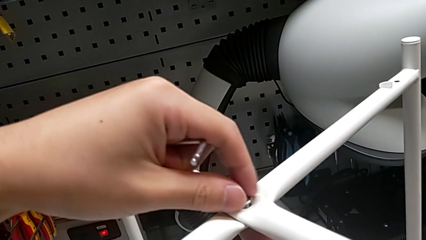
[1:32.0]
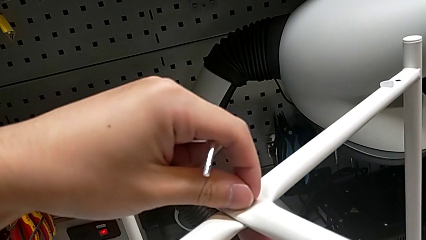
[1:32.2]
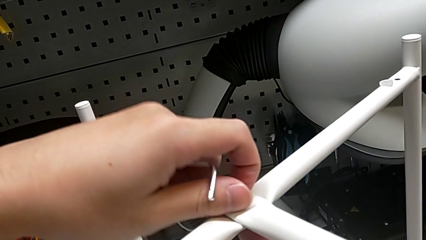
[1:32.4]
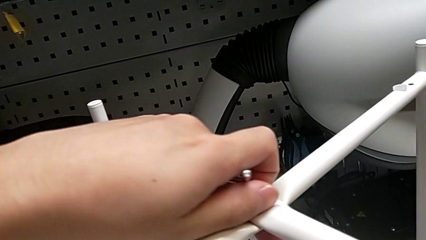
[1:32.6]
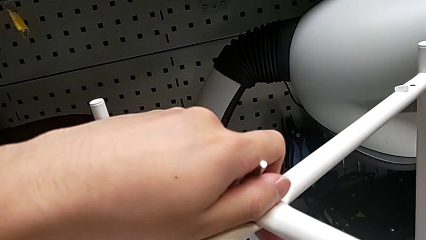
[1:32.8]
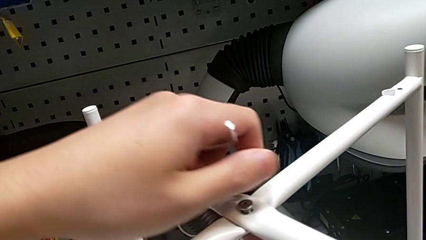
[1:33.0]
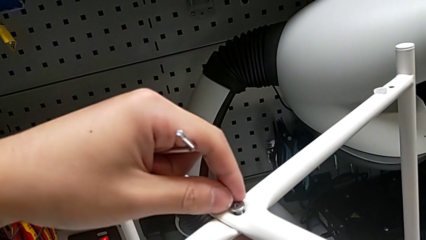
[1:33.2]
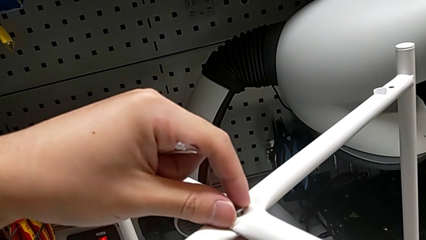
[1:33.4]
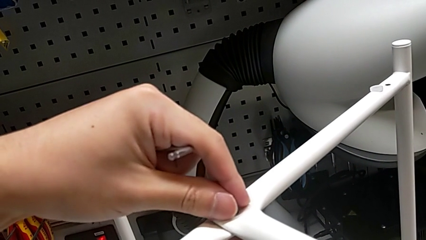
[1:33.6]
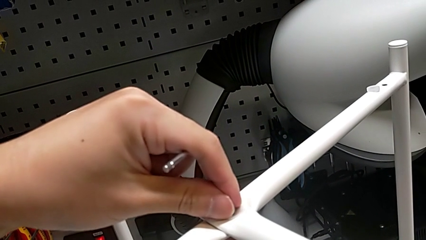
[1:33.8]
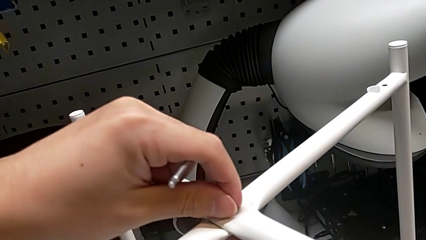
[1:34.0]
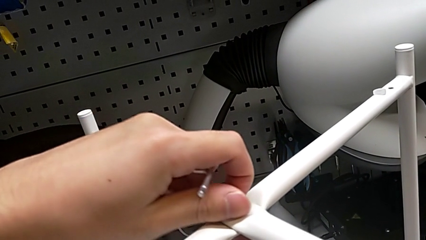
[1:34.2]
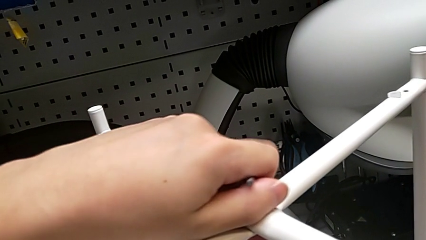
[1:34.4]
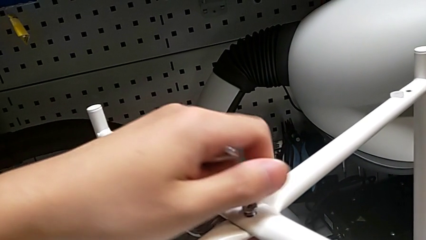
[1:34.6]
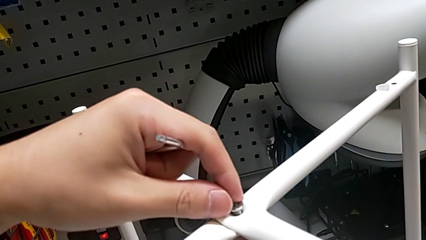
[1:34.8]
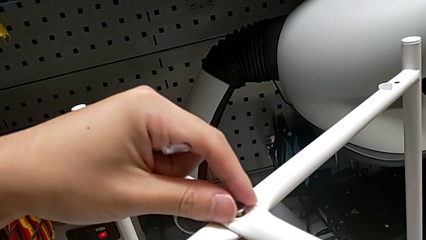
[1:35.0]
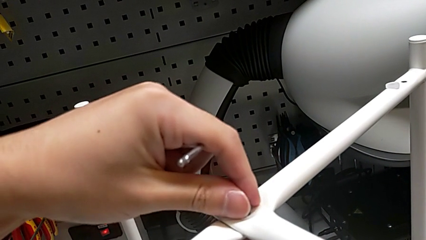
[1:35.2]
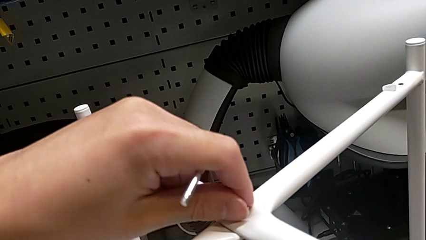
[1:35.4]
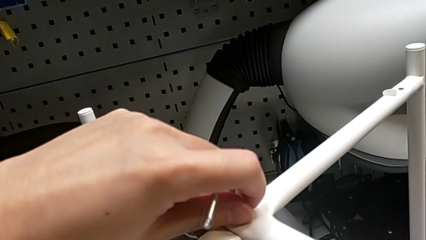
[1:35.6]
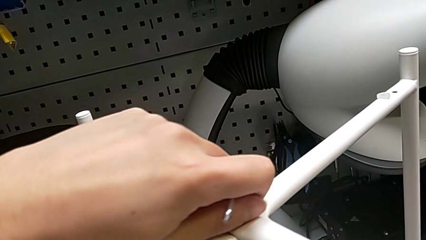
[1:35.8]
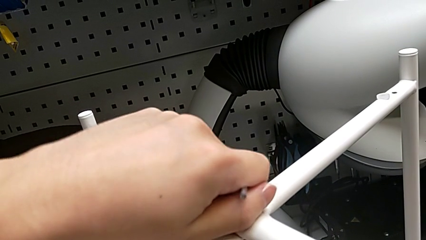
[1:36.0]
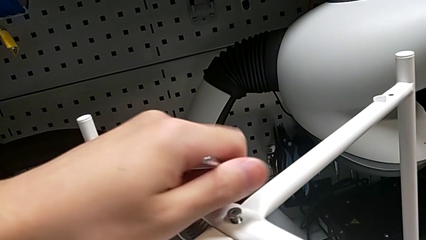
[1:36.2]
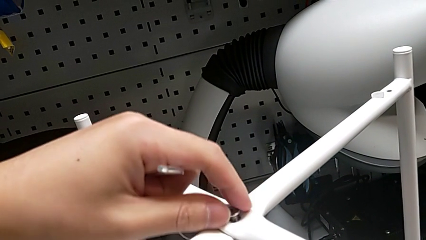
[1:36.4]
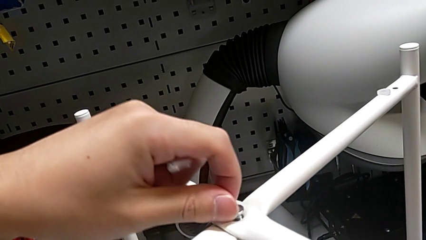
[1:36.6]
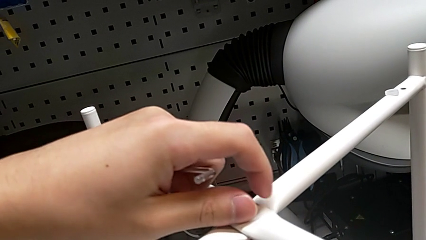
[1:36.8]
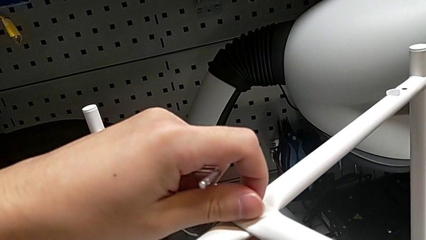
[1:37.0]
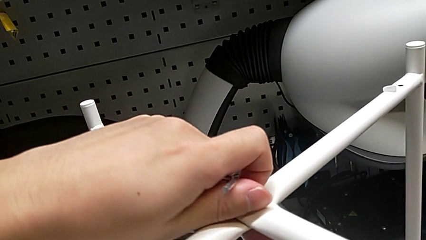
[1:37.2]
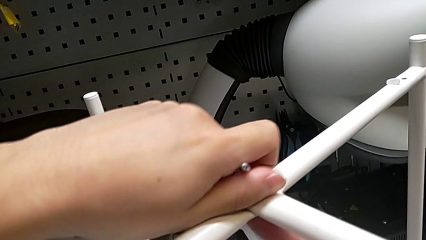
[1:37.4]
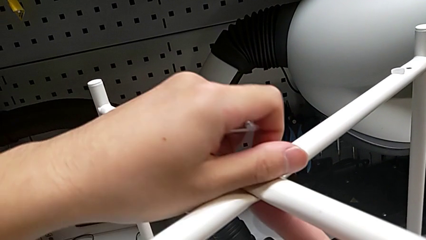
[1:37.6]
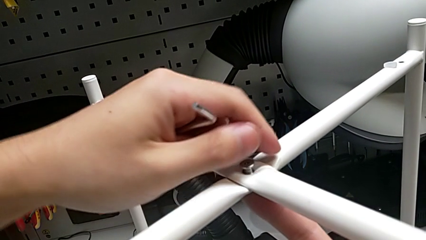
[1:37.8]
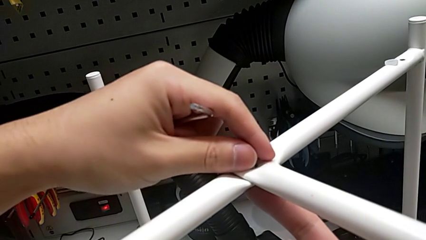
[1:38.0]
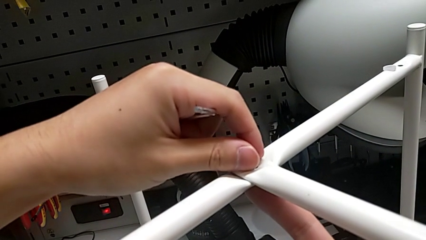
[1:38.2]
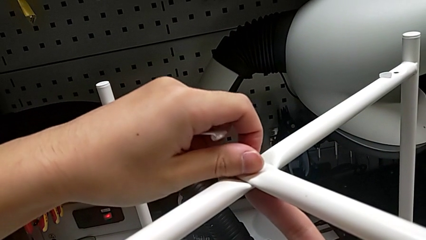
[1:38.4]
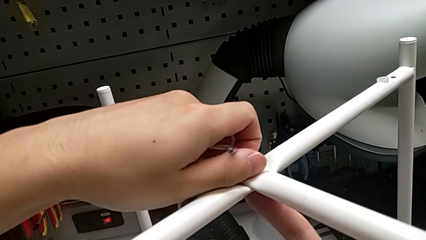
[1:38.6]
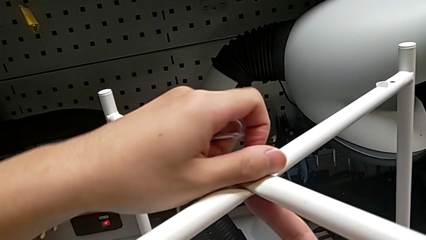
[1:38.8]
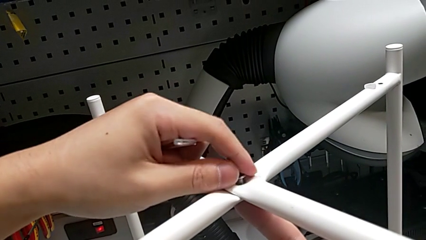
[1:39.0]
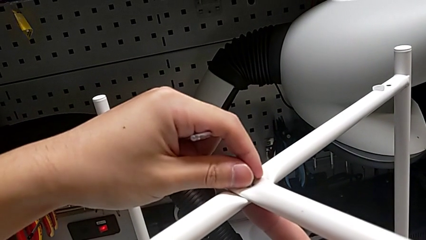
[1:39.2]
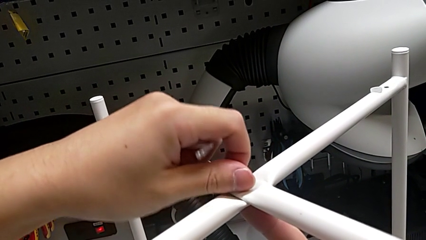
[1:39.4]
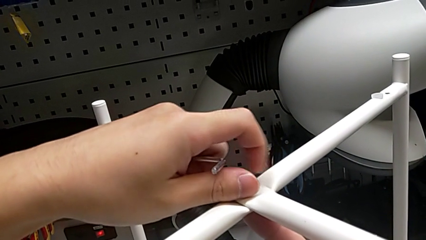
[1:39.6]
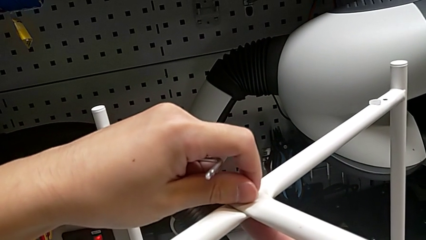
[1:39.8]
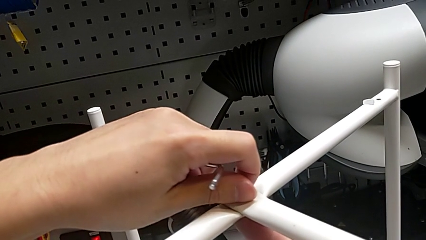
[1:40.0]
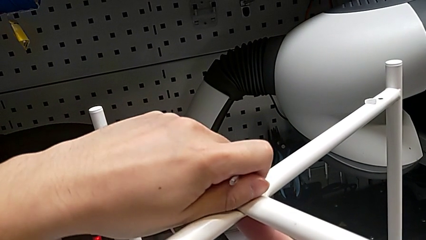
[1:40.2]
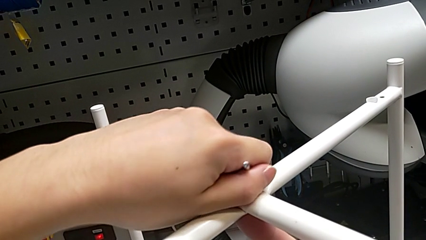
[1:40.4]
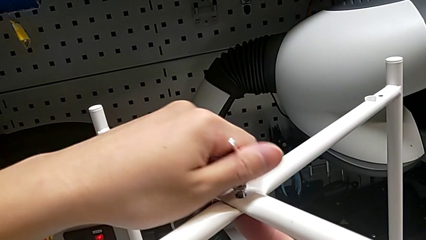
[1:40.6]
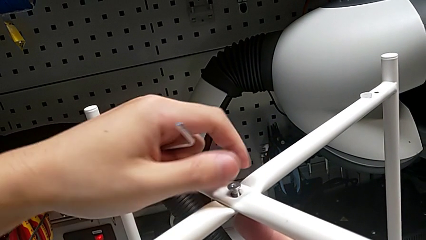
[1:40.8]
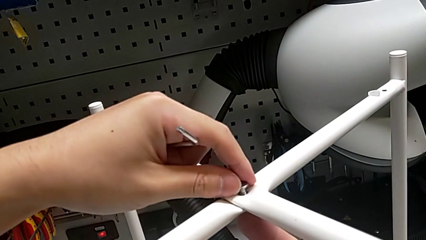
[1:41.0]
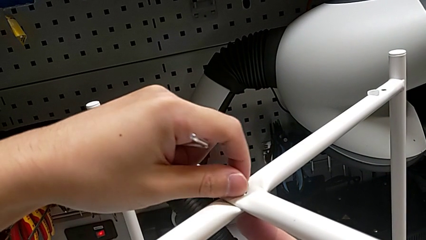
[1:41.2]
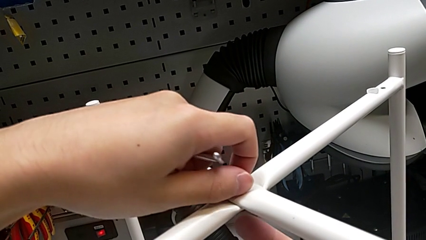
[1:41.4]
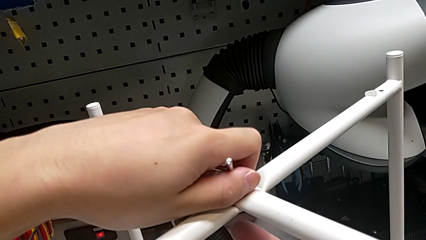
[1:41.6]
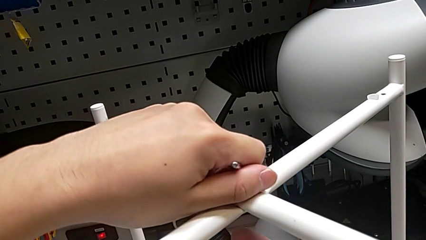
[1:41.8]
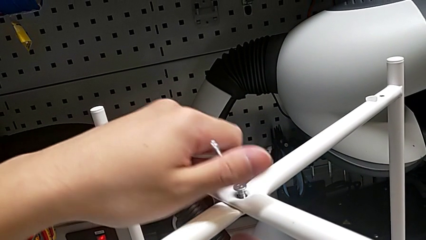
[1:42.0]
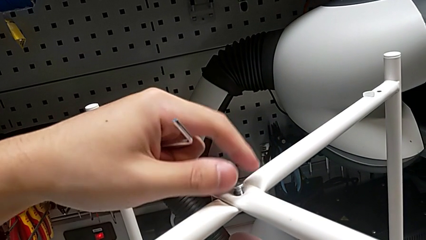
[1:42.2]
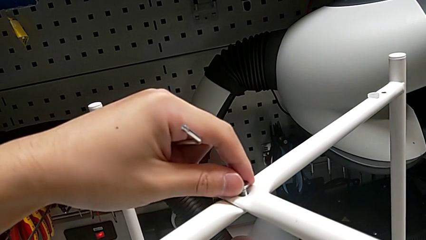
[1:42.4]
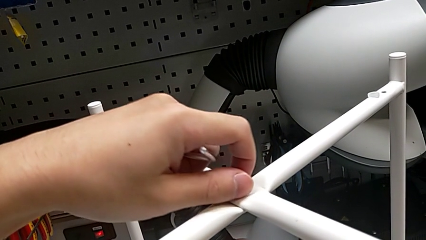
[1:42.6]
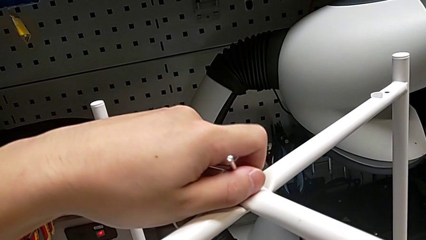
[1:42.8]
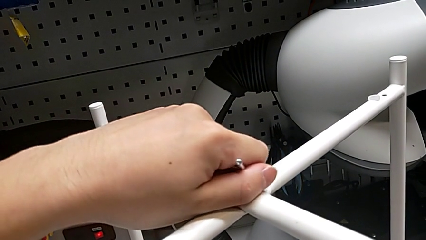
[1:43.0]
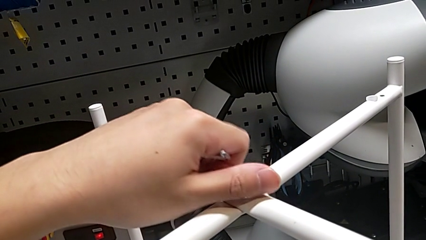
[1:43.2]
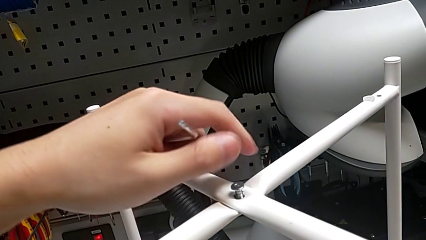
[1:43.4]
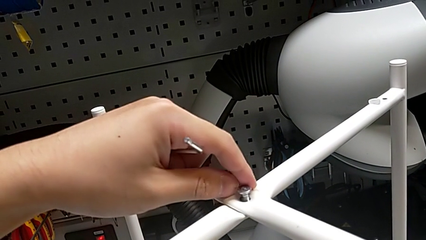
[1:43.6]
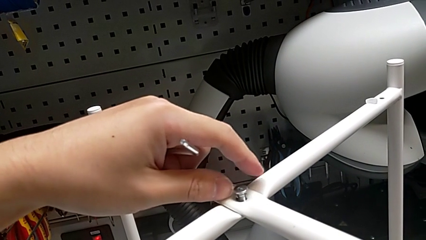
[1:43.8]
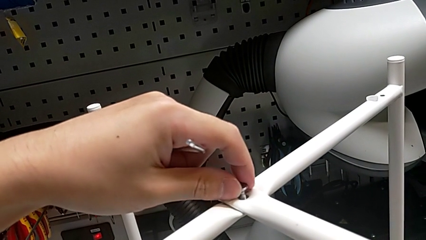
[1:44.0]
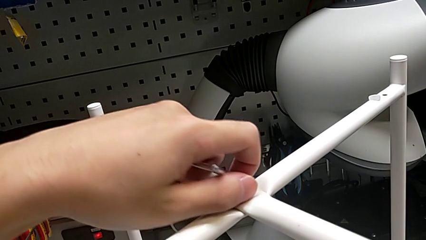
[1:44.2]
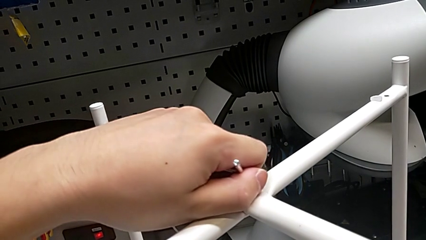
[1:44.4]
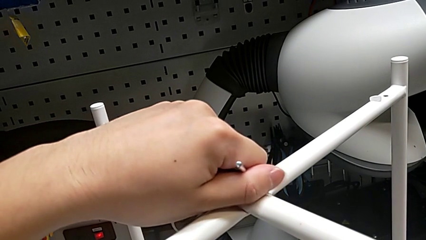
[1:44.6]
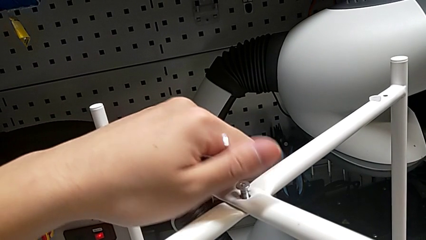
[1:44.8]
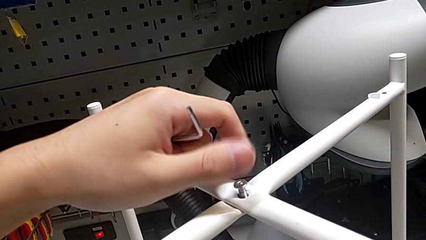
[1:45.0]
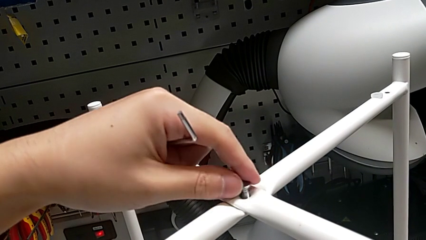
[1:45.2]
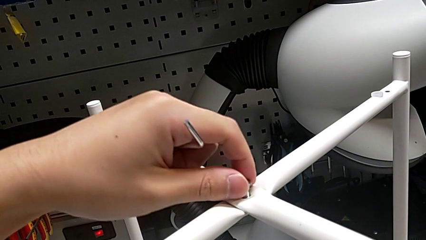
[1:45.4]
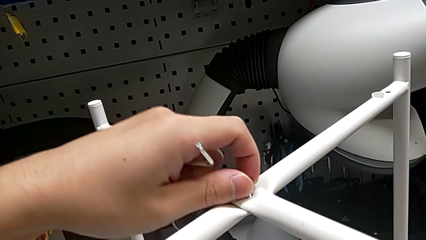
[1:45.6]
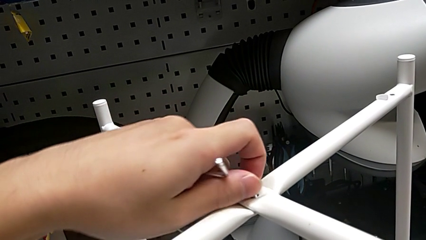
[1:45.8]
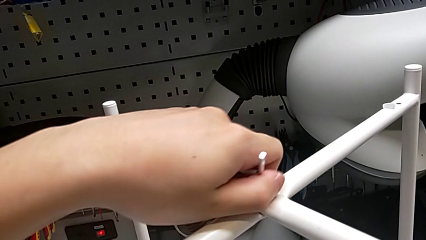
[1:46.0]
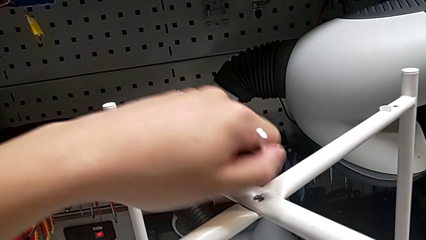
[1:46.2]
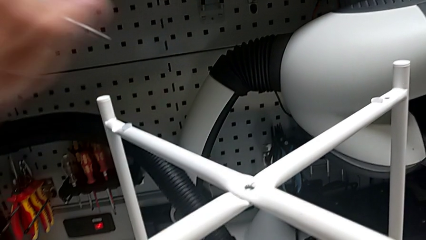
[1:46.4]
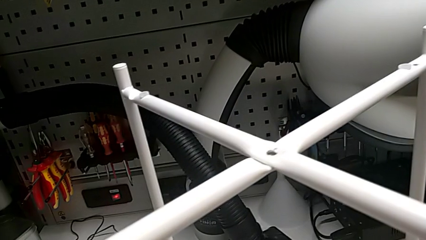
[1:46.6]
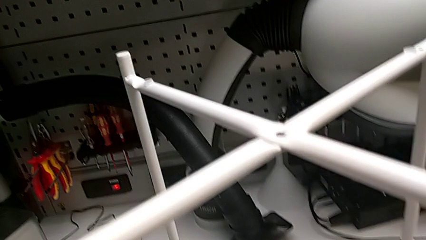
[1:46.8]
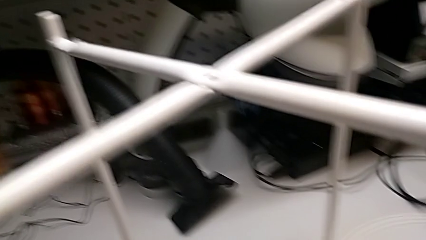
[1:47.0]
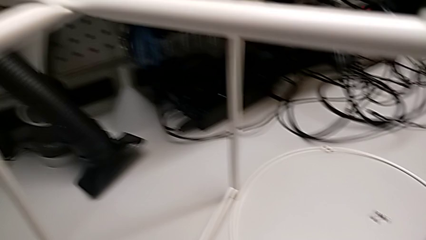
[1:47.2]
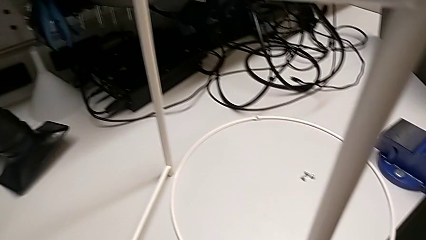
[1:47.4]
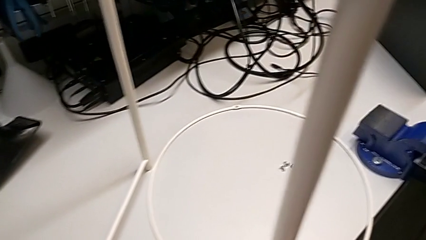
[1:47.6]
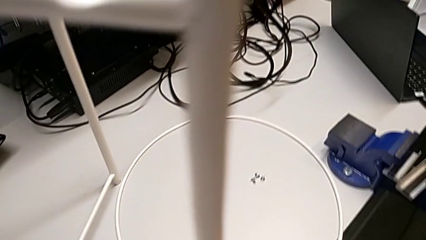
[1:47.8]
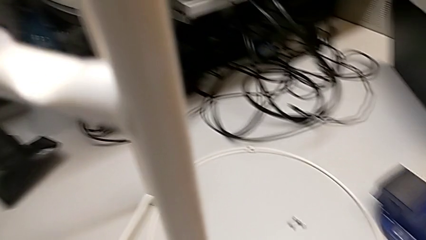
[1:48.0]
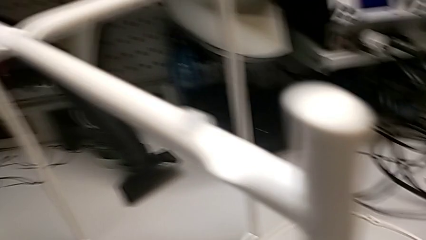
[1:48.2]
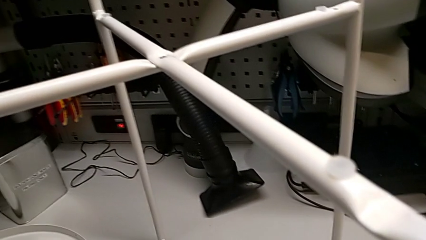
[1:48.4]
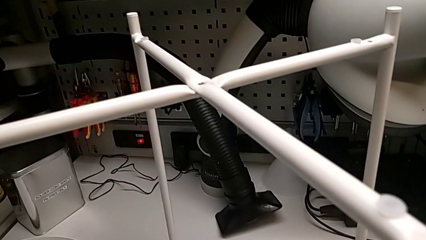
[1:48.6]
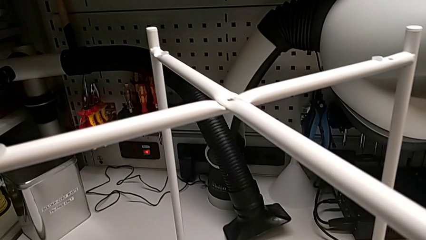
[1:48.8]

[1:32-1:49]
The camera wearer is unscrewing the hex socket head. They keep unscrewing the hex socket head, disassemble it and place it.
